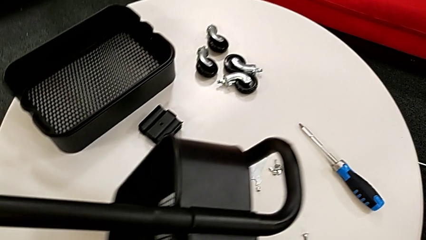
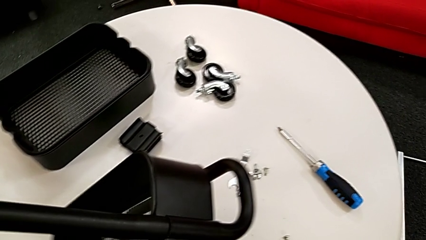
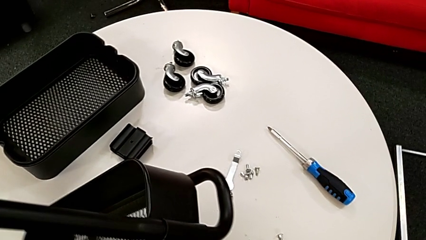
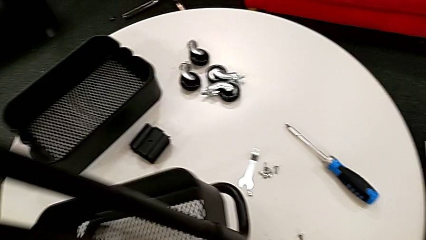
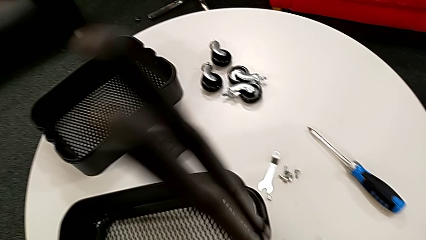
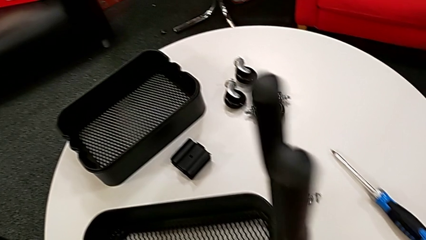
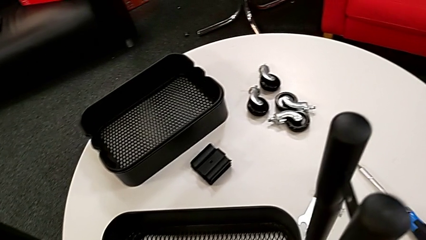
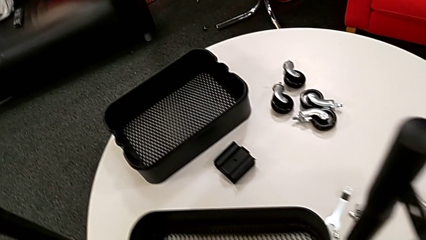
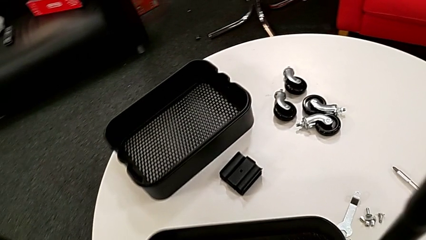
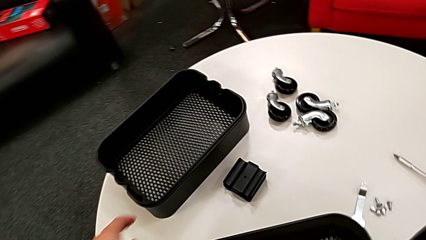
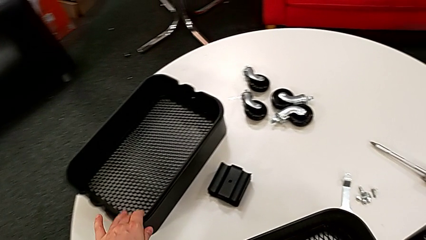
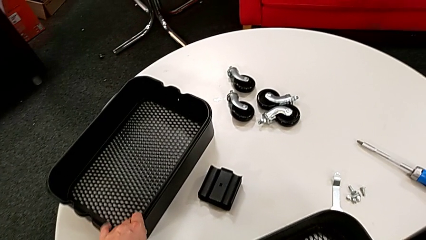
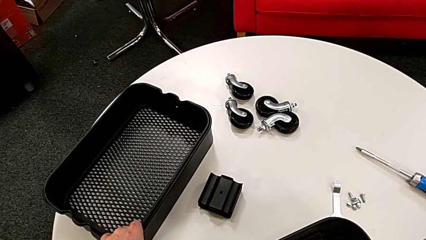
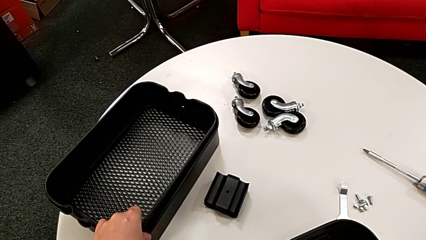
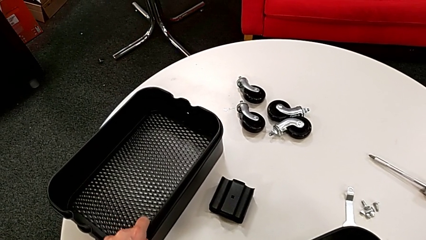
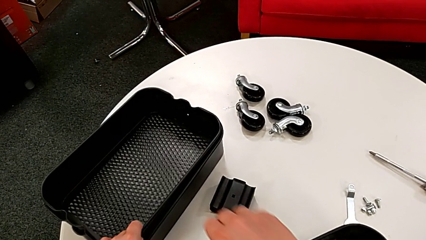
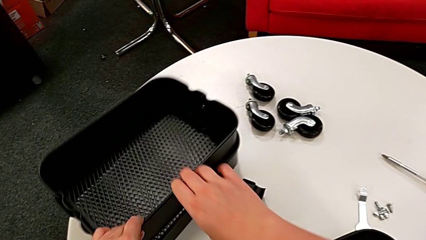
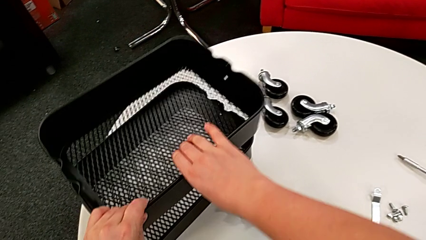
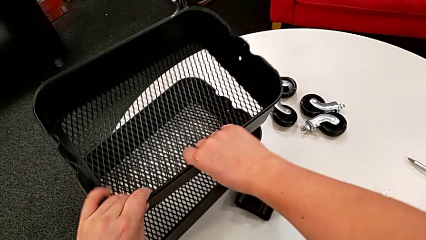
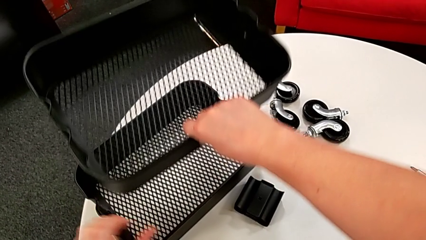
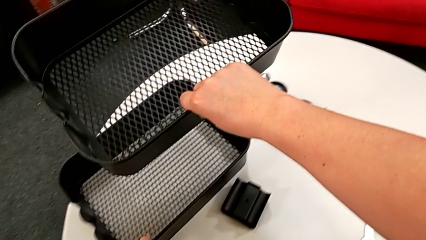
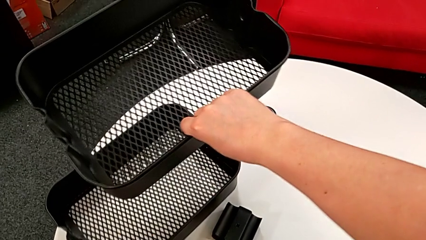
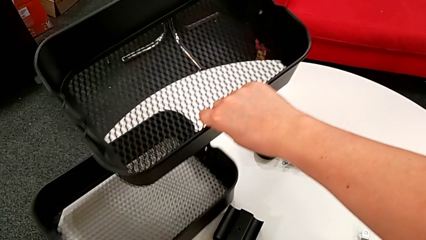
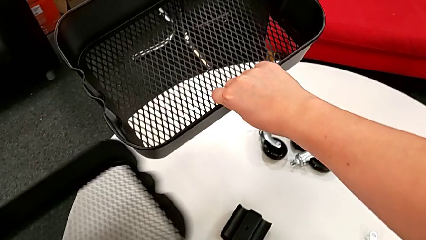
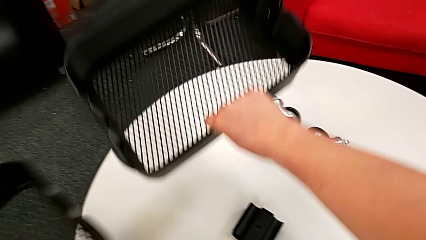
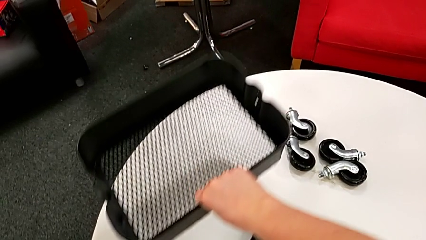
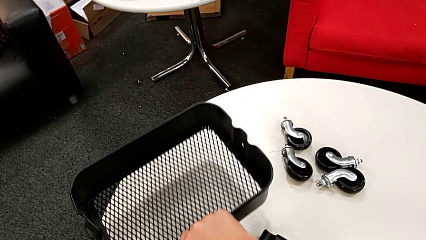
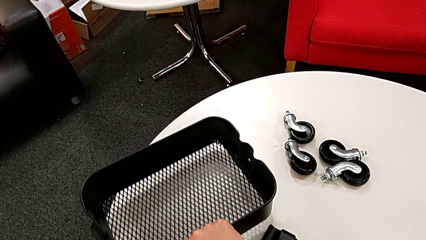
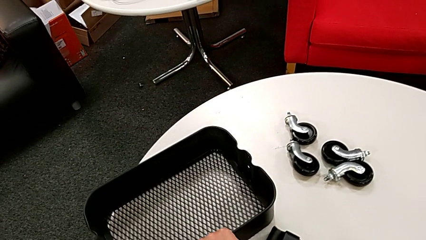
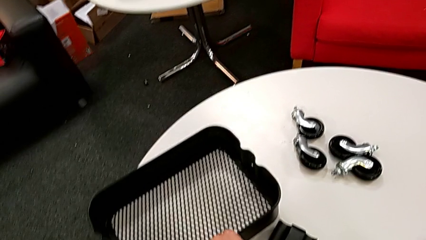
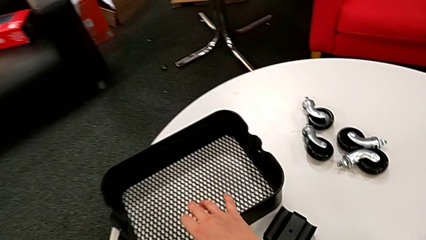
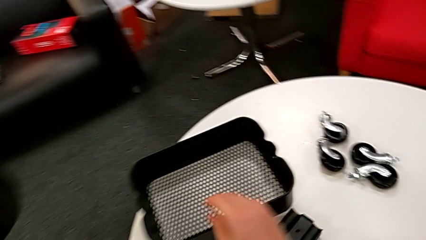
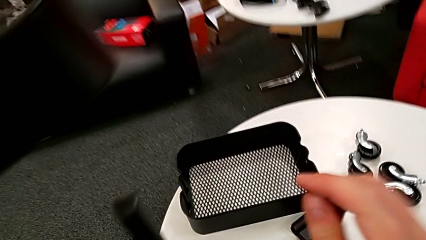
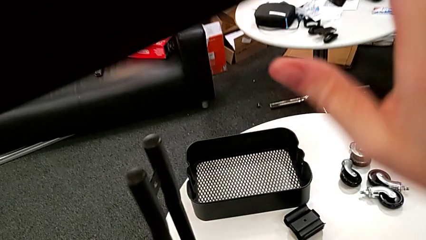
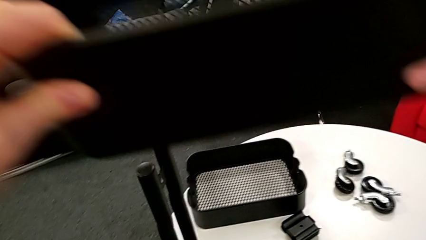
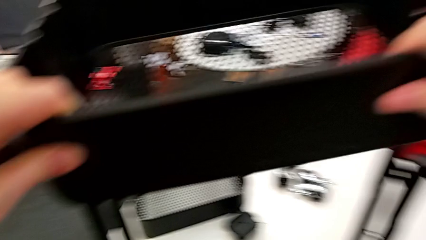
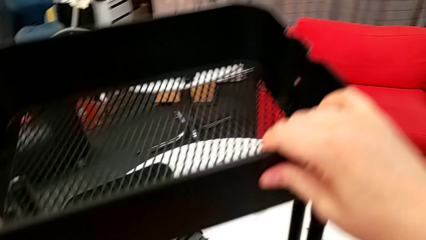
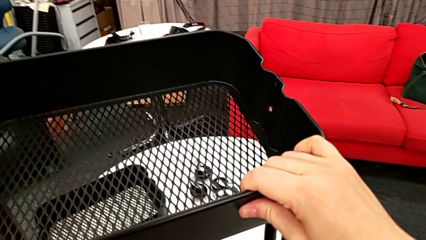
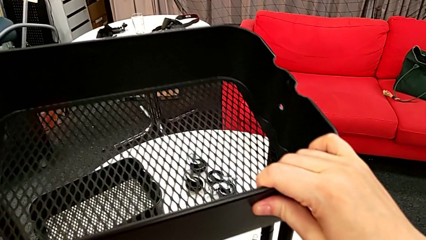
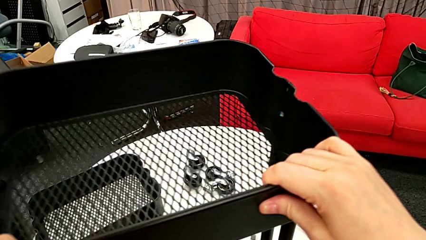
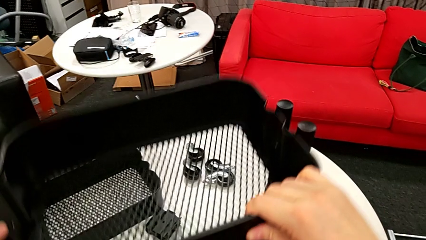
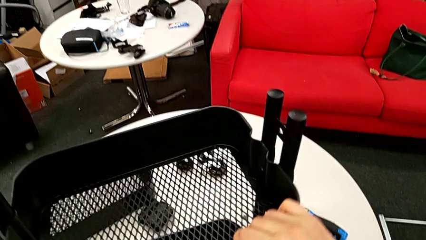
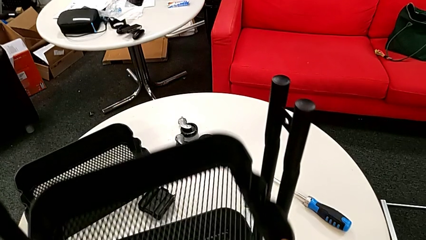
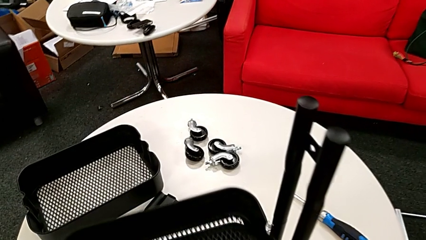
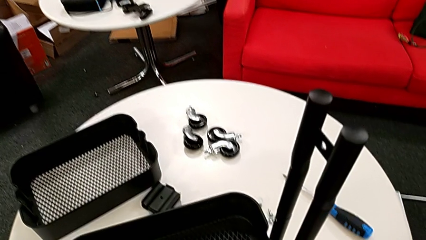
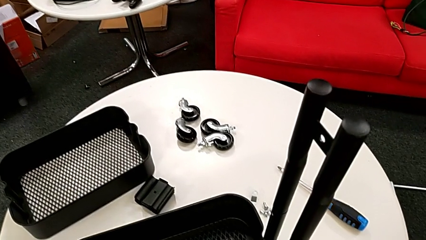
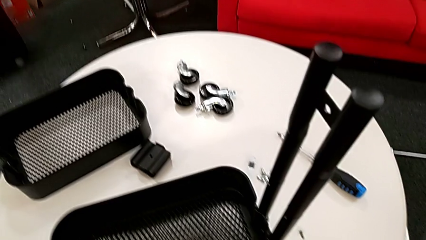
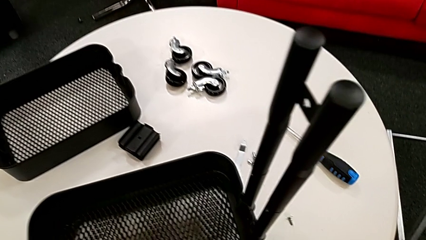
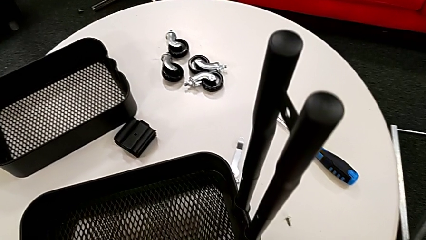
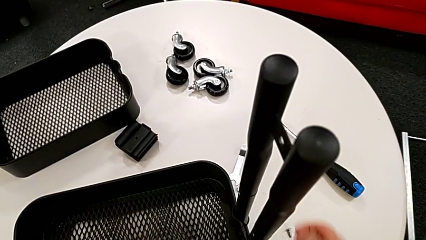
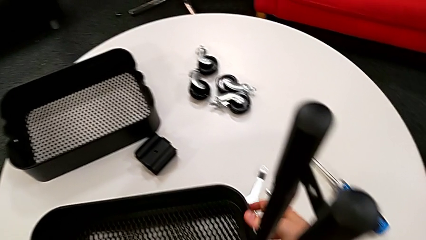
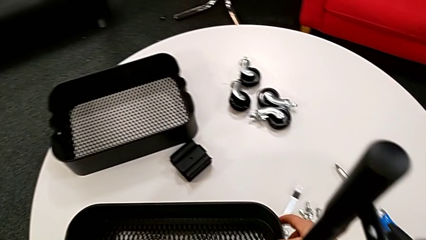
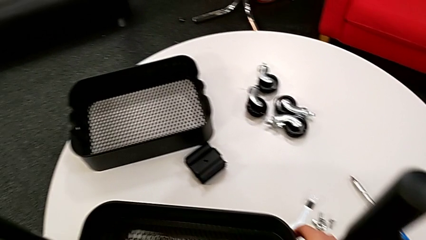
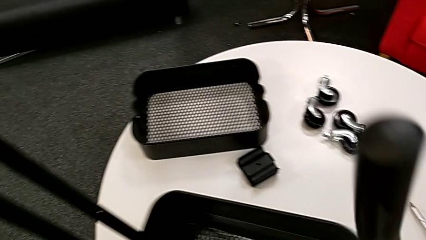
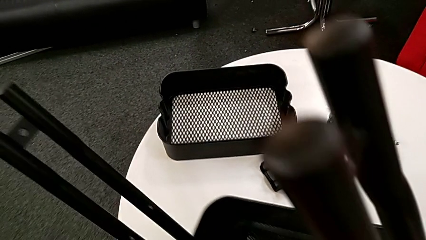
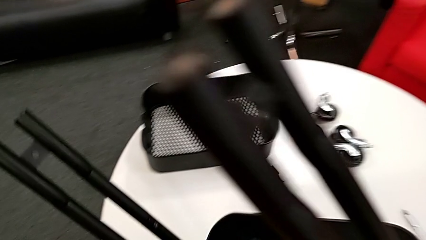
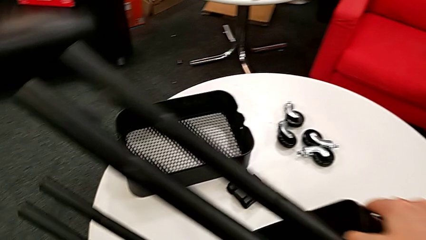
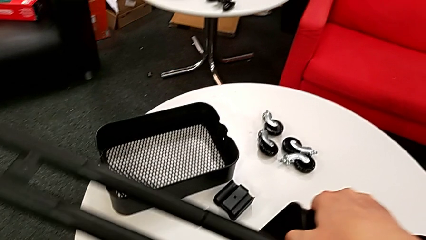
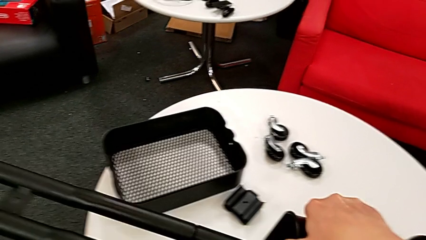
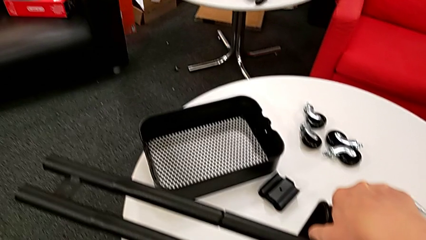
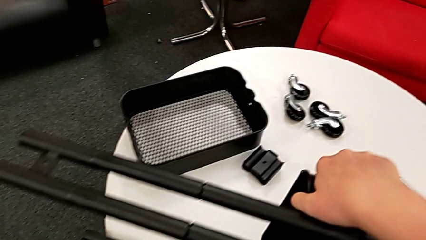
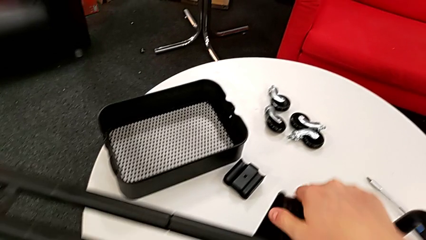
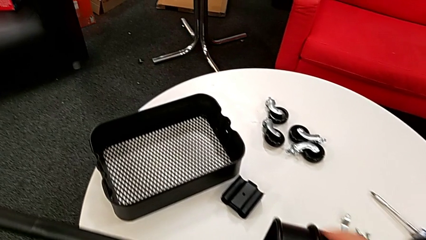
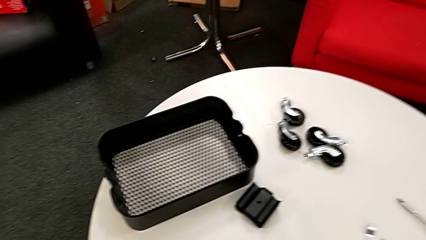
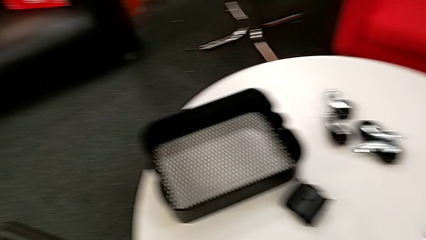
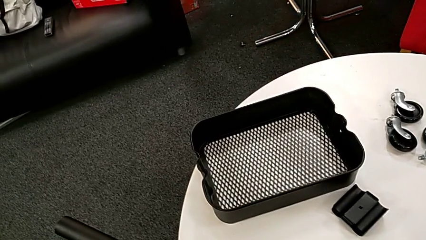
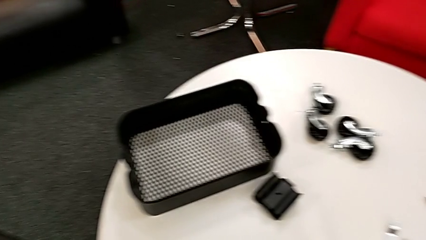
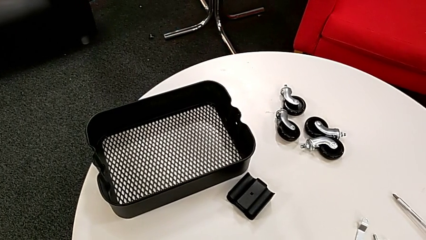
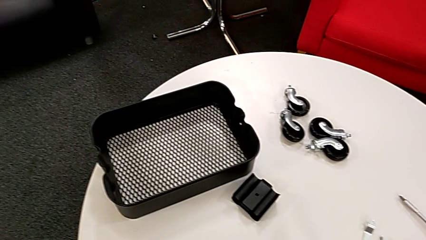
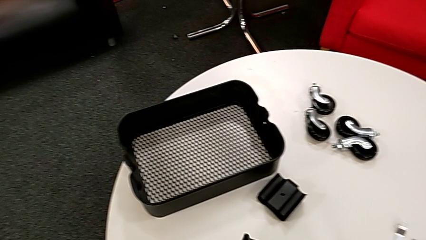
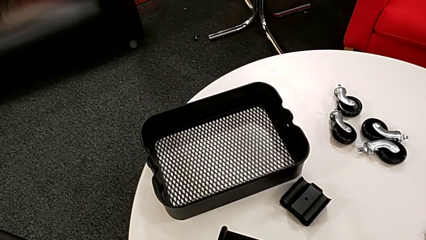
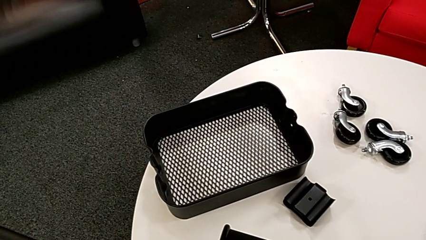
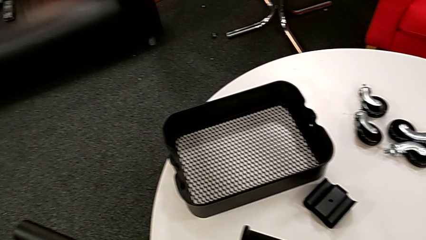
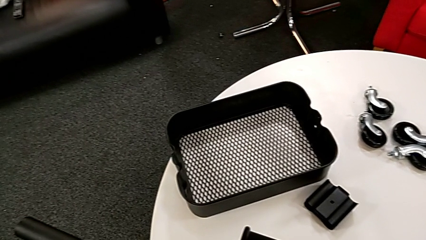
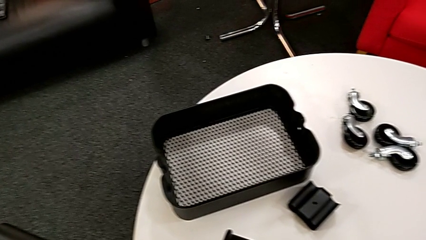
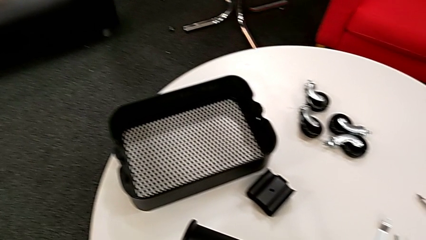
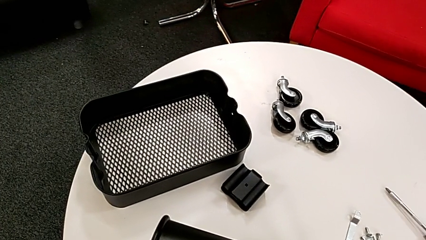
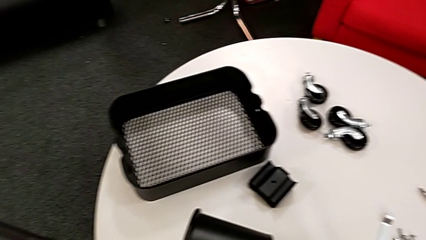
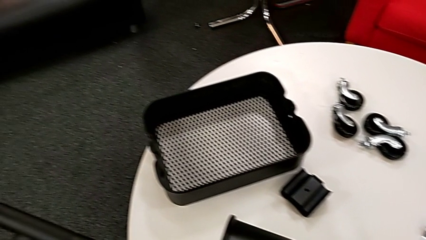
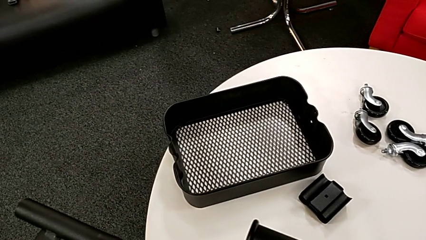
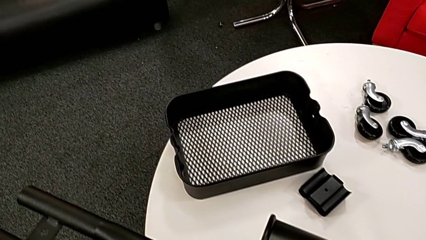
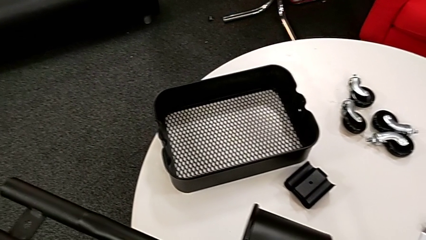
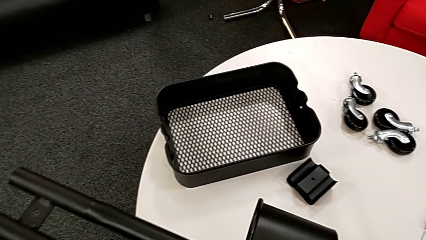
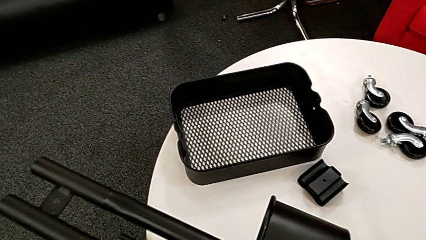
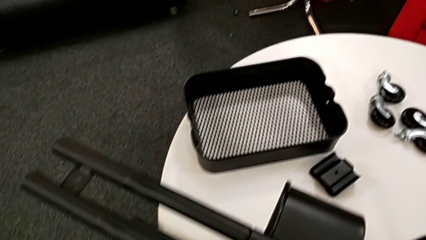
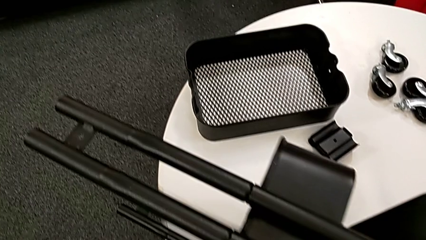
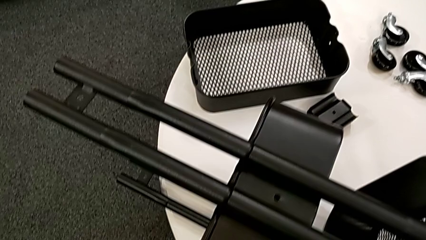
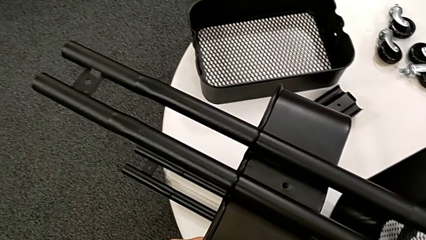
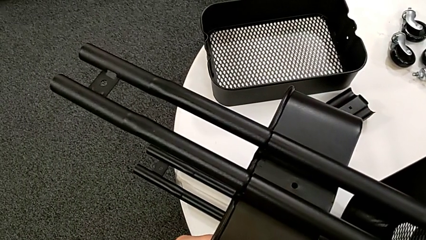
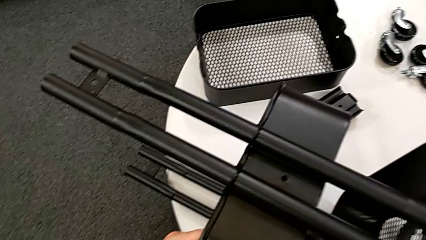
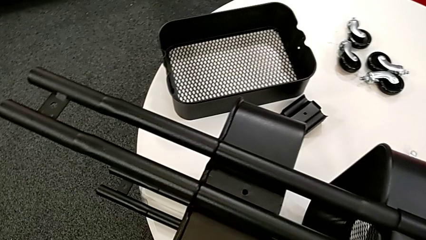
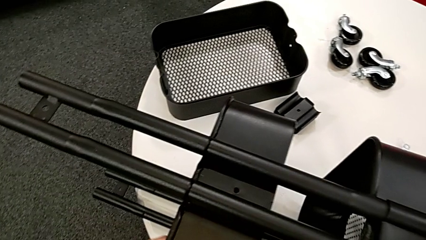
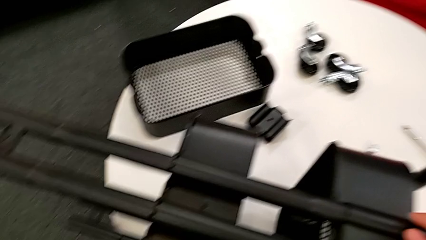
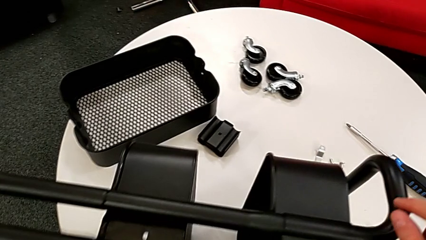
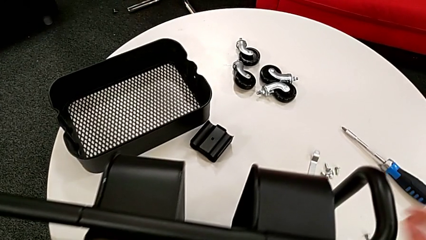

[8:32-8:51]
The camera wearer inserts the tray in the middle.
